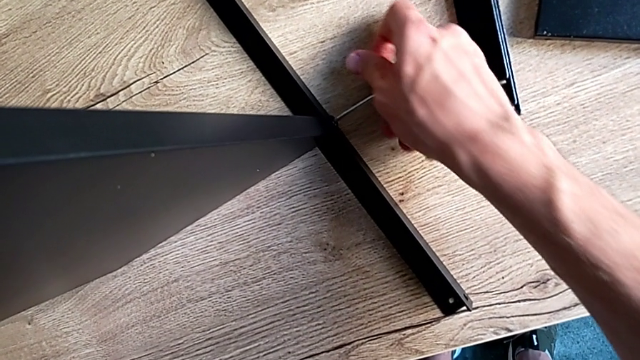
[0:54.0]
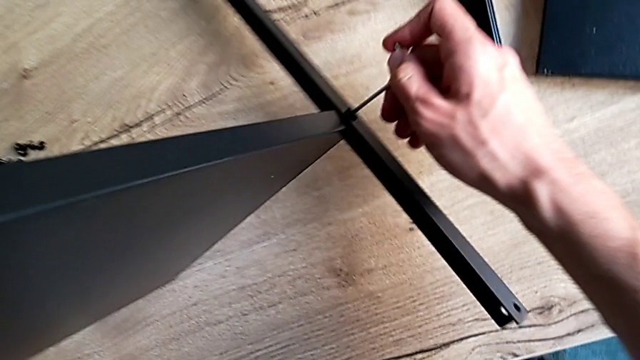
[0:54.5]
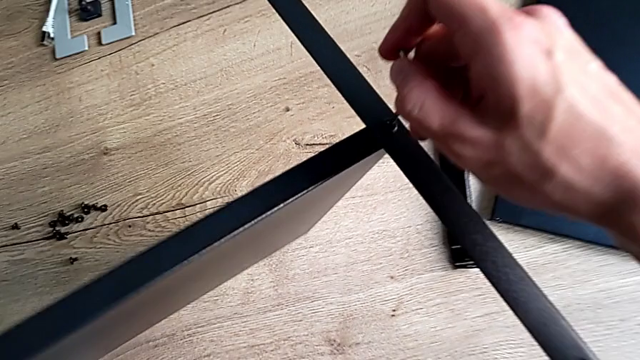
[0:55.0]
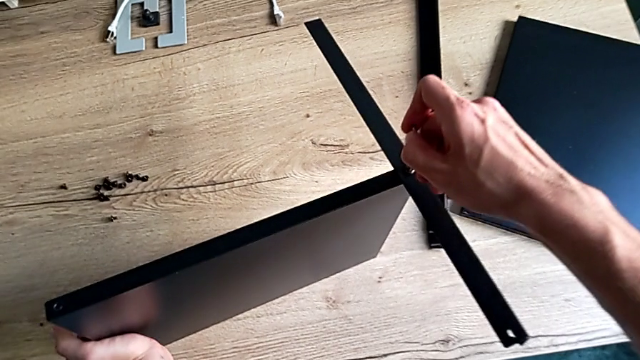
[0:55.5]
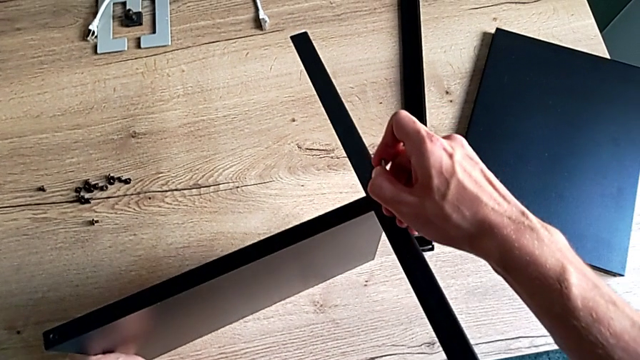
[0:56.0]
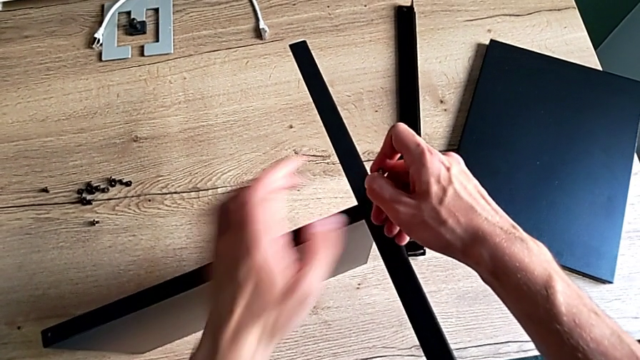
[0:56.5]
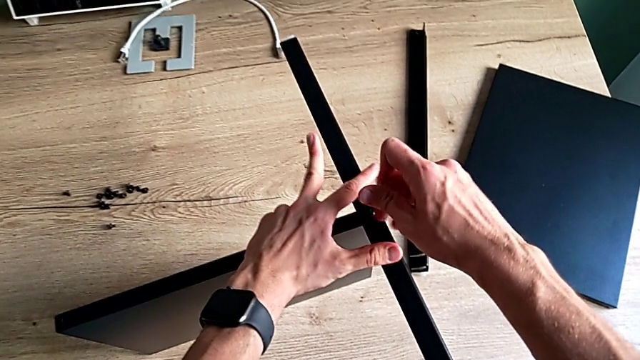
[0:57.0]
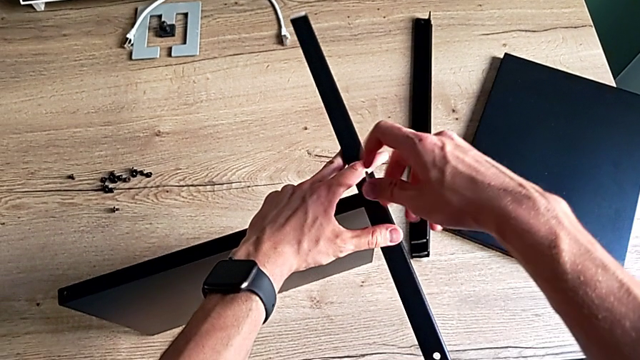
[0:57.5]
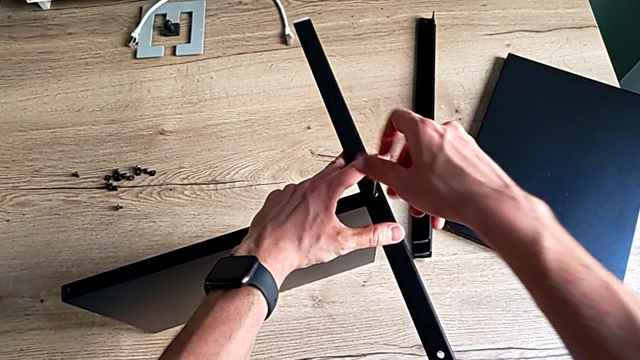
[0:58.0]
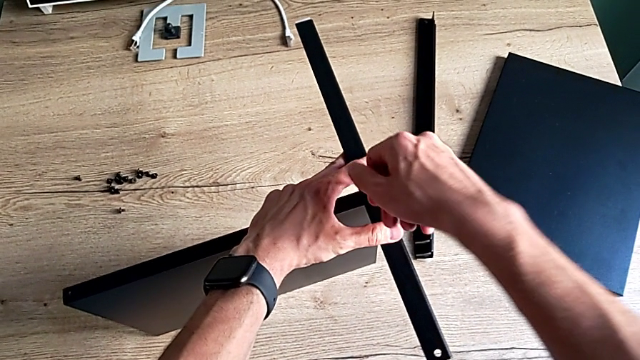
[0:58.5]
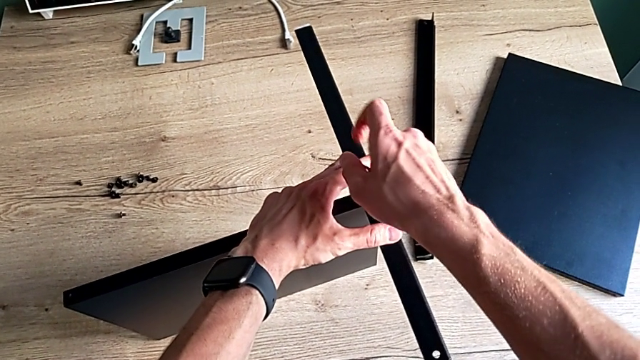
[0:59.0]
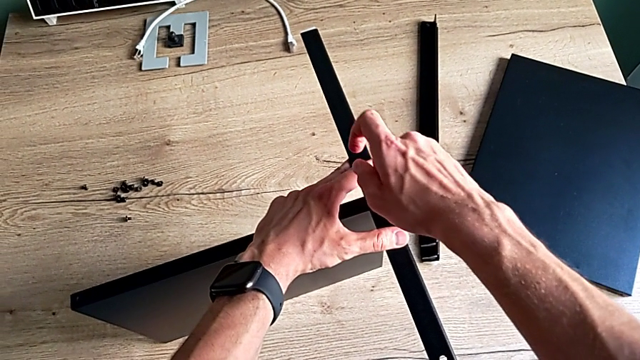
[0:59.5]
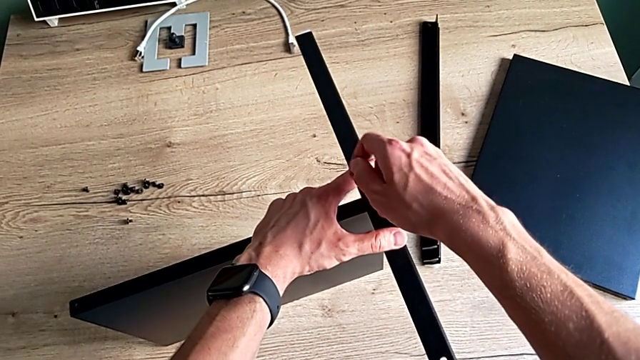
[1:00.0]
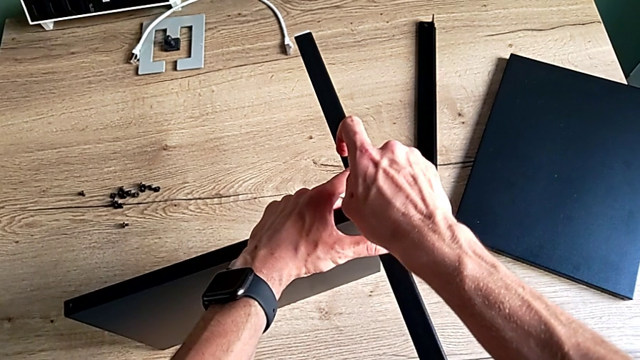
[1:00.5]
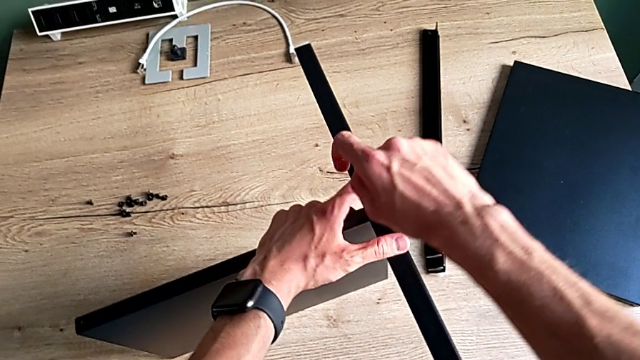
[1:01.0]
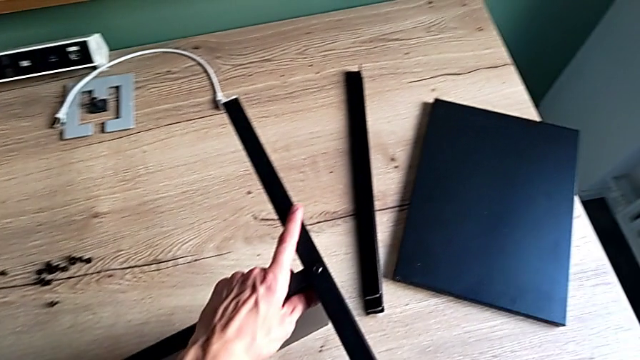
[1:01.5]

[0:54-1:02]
The camera wearer is assembling the first leg of the shelf. They screw the hex socket head and withdraw the Allen wrench.

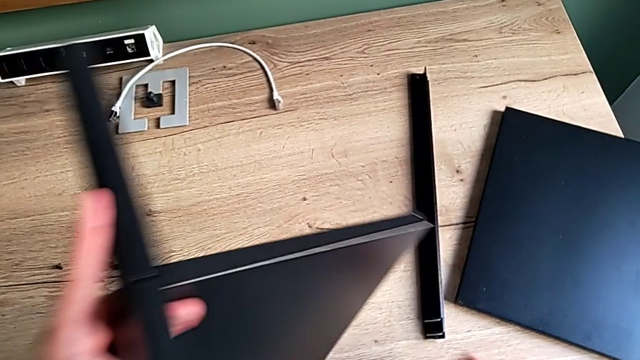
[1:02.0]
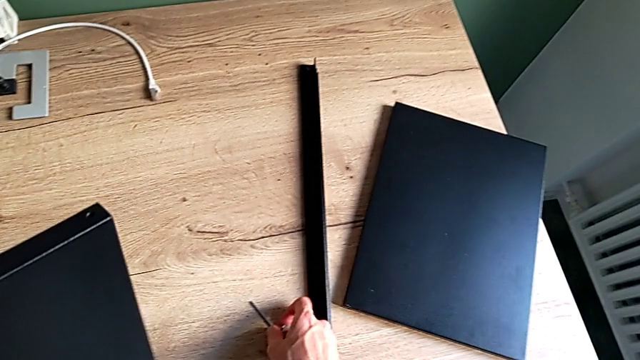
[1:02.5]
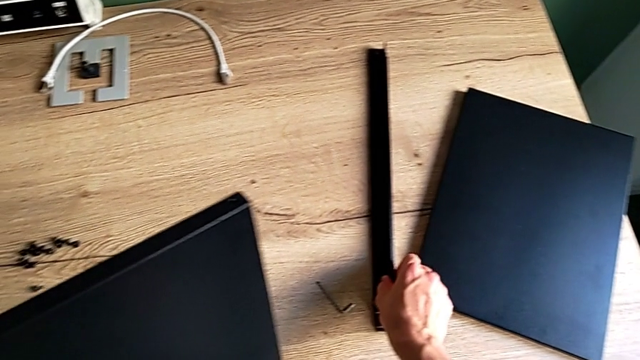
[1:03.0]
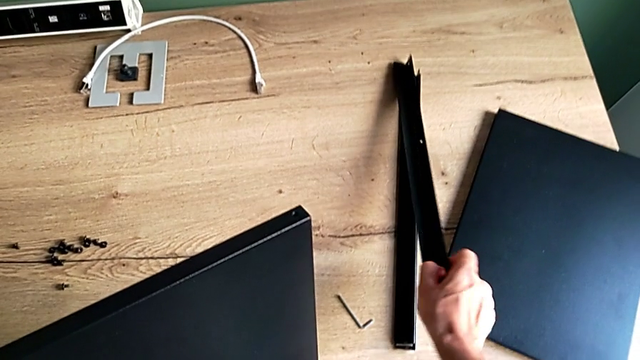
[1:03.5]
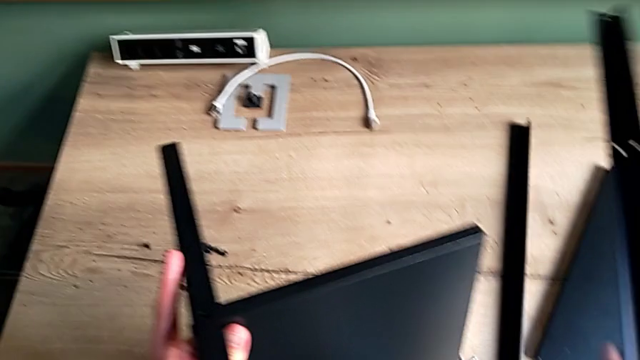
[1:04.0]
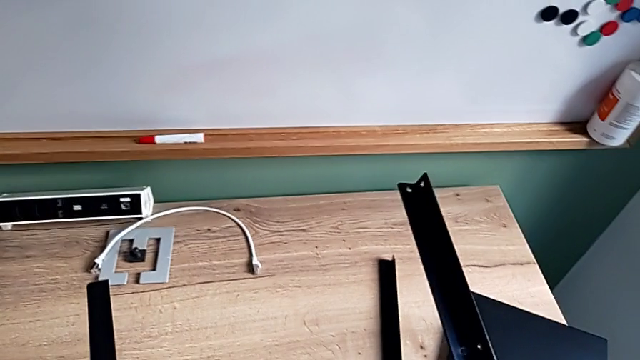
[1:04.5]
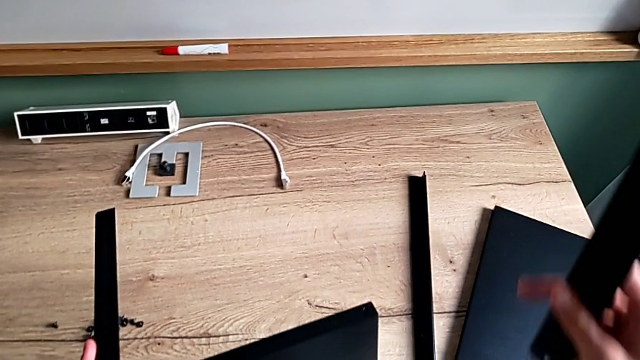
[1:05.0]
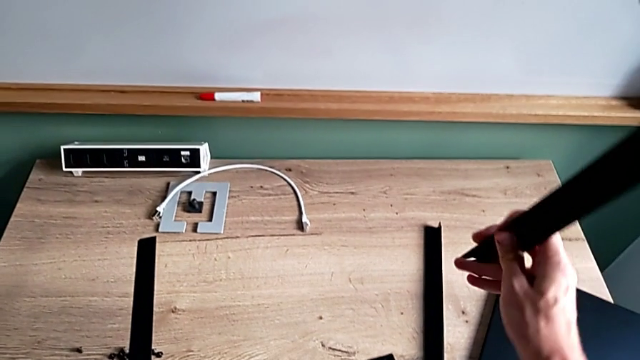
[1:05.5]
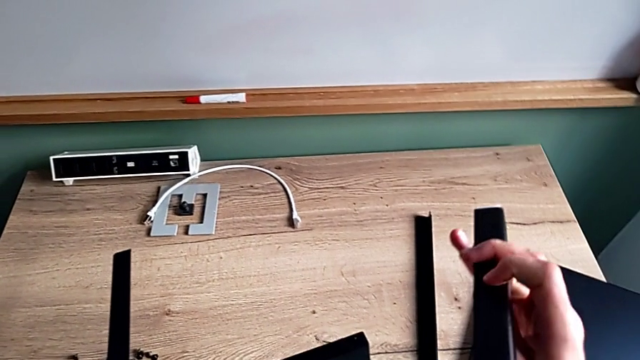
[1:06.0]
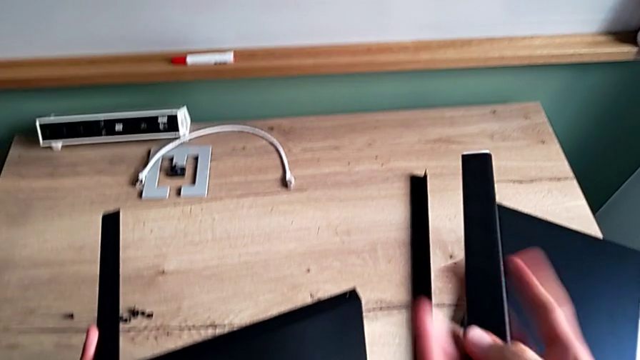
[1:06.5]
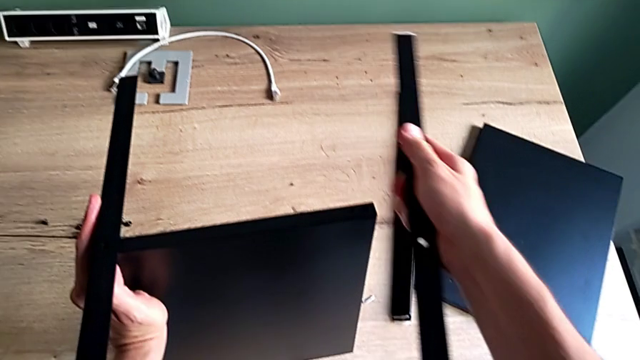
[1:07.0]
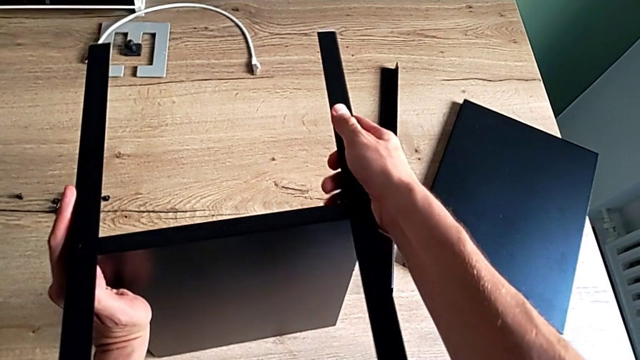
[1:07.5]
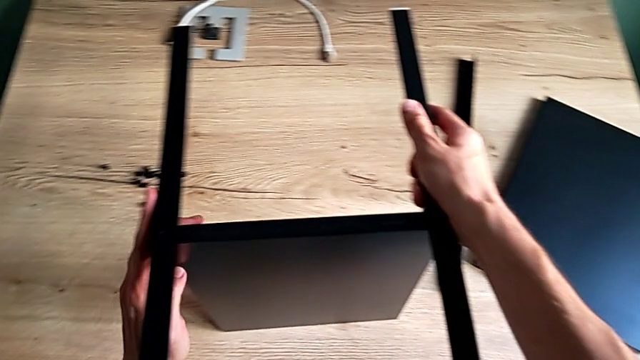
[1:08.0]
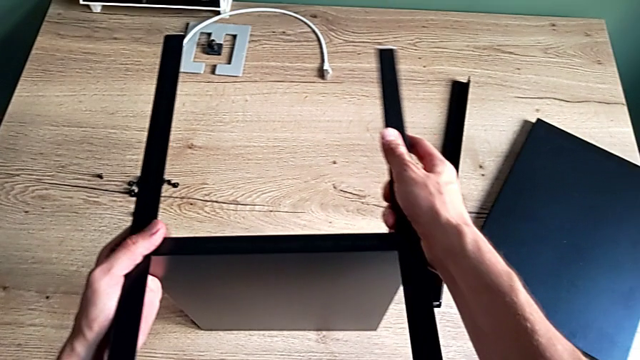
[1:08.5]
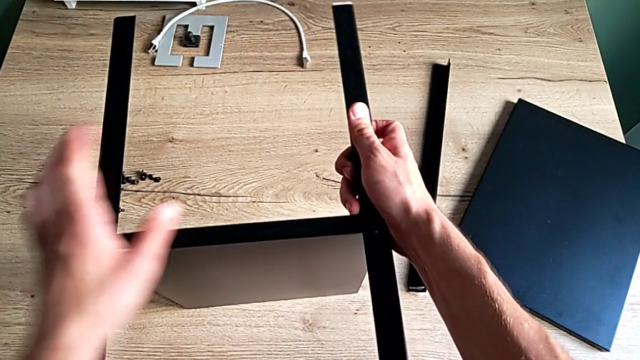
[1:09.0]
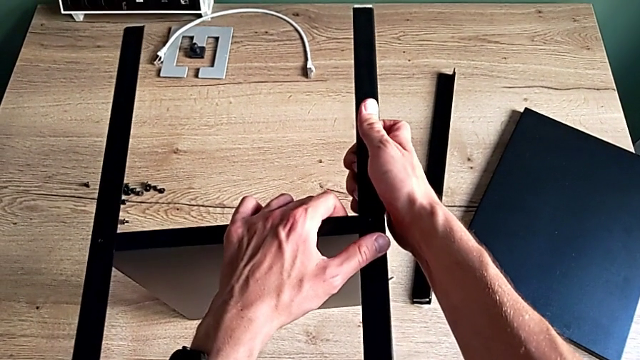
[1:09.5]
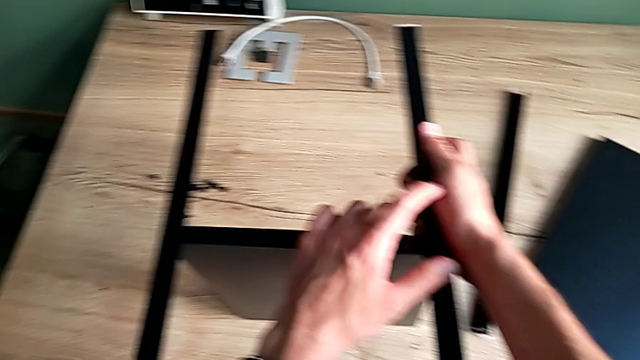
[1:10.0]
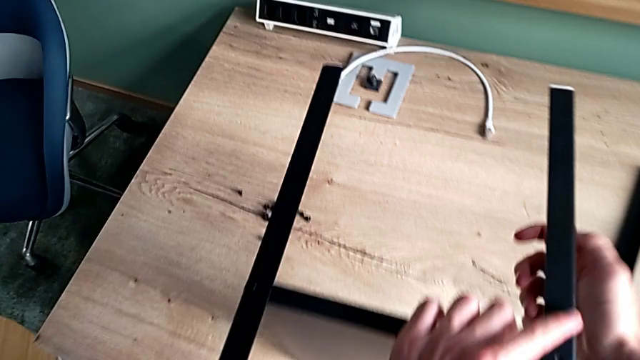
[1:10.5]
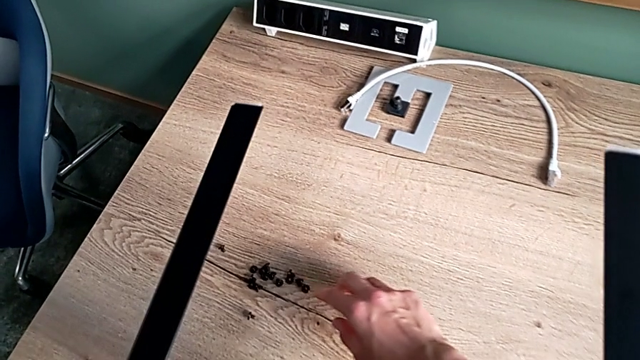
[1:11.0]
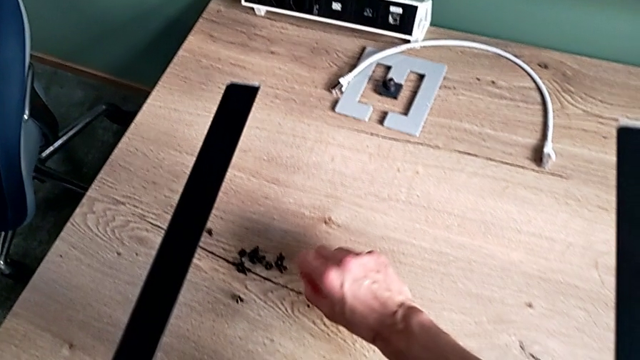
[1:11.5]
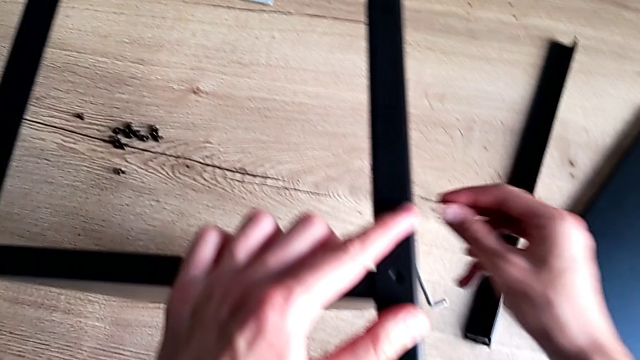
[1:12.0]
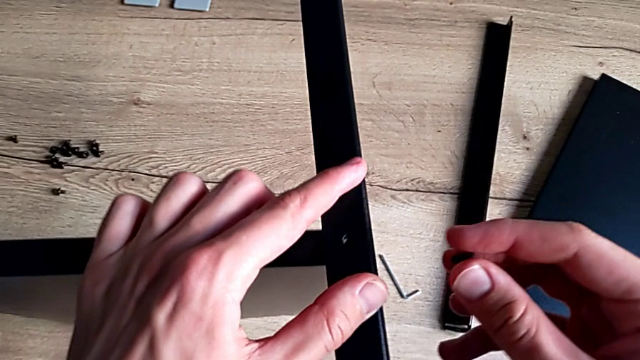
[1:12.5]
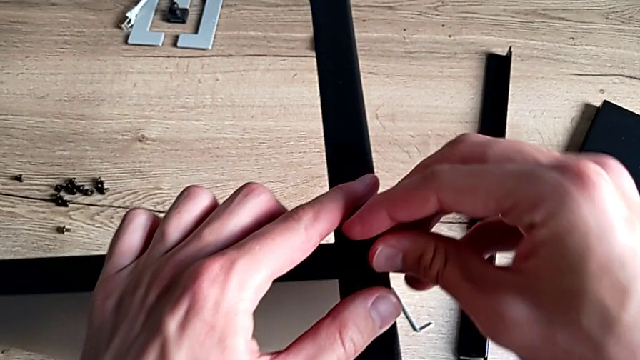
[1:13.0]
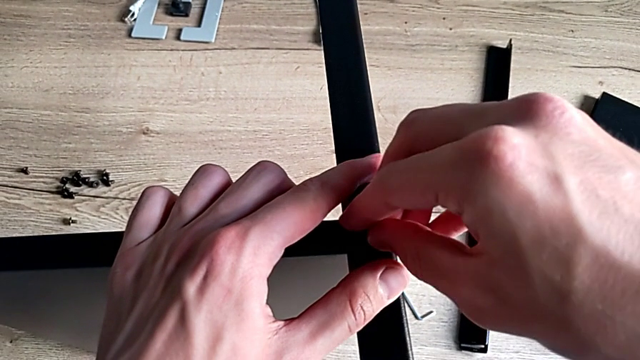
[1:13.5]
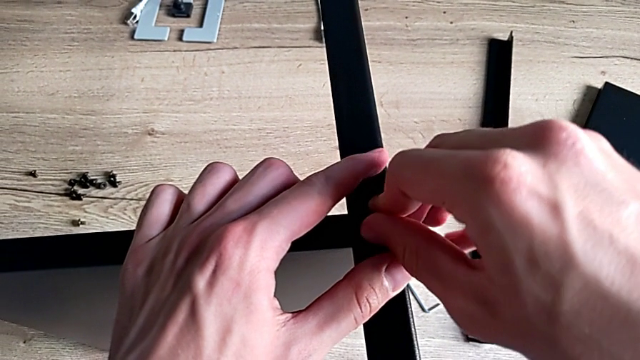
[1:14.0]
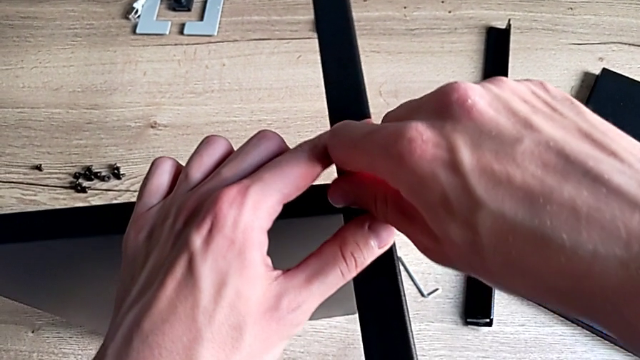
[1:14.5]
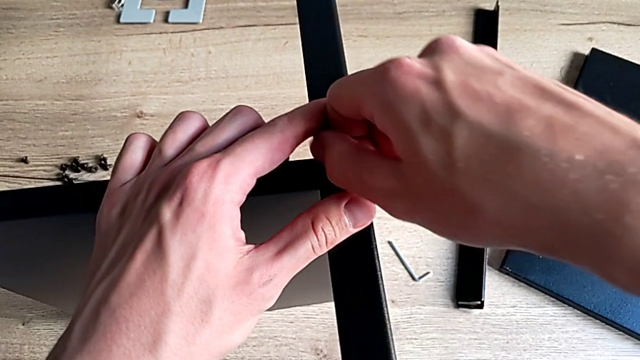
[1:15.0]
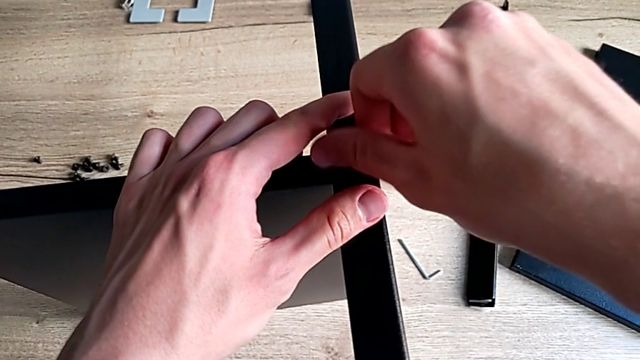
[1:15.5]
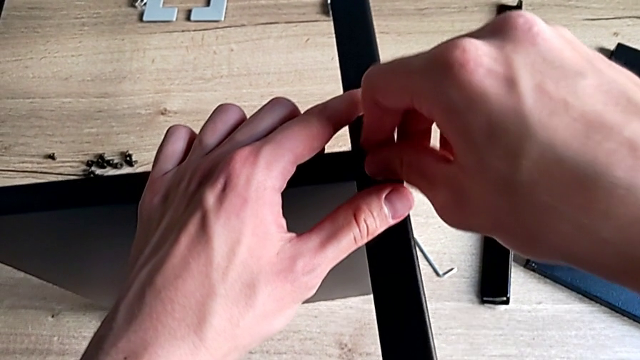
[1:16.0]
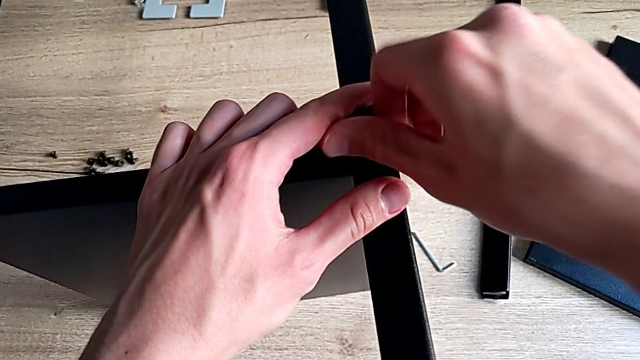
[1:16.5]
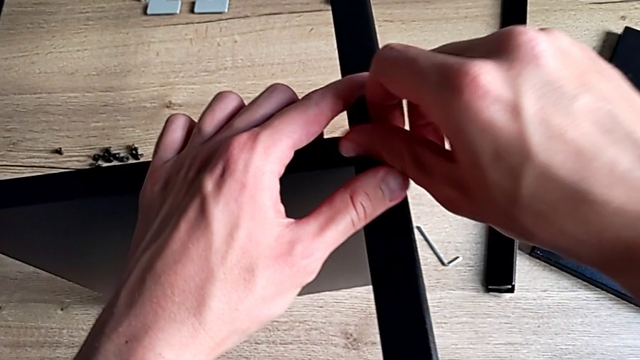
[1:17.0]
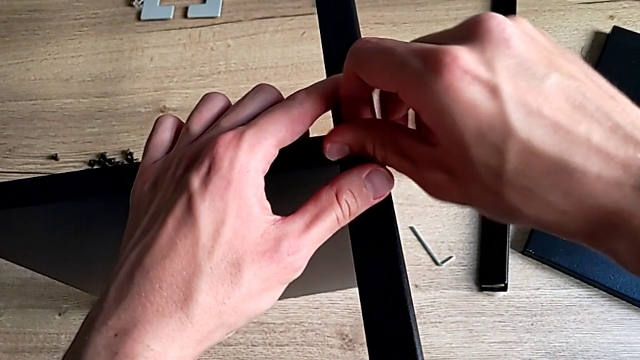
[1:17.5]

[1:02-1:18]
The camera wearer is assembling the second leg of the shelf. They place the Allen wrench, grab the second leg, rotate it, align the second leg, grab the hex socket head, insert it and screw it.
